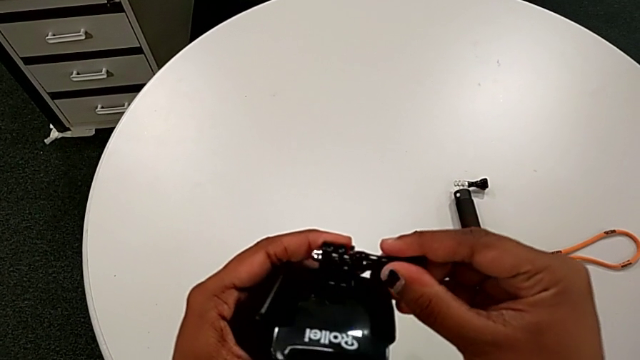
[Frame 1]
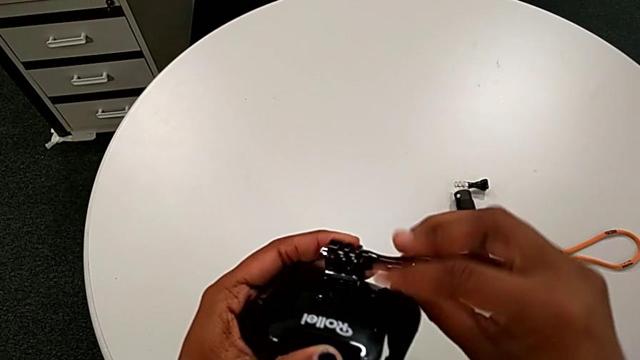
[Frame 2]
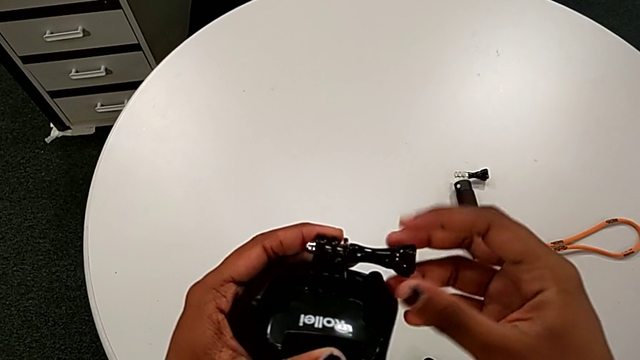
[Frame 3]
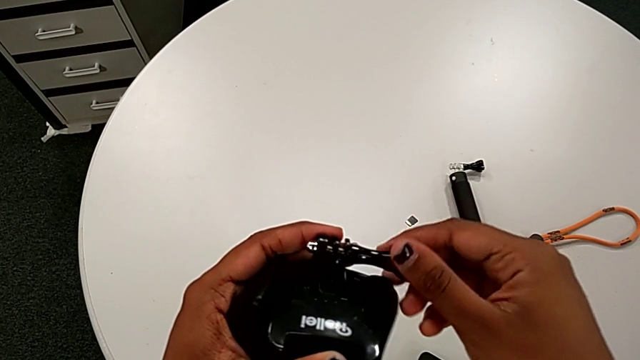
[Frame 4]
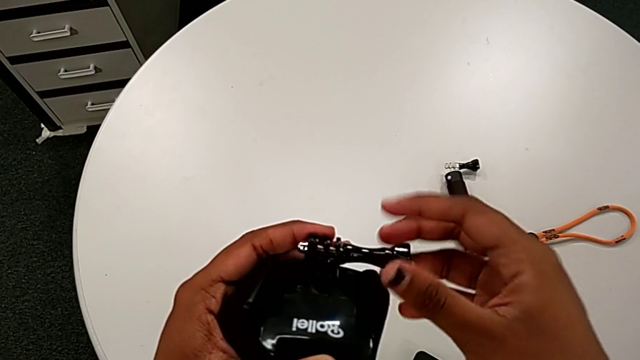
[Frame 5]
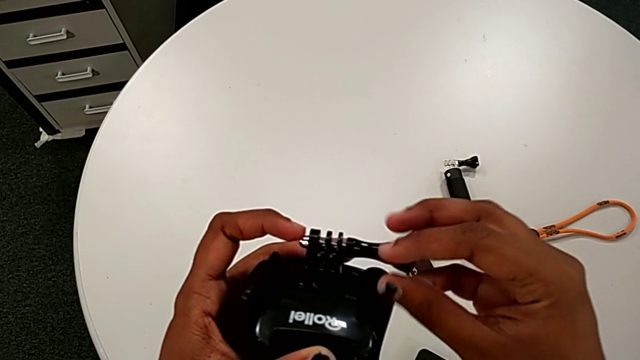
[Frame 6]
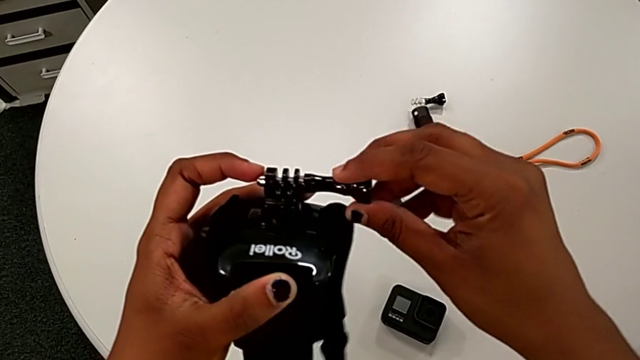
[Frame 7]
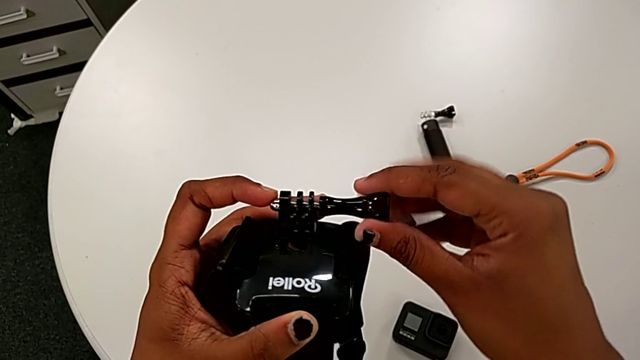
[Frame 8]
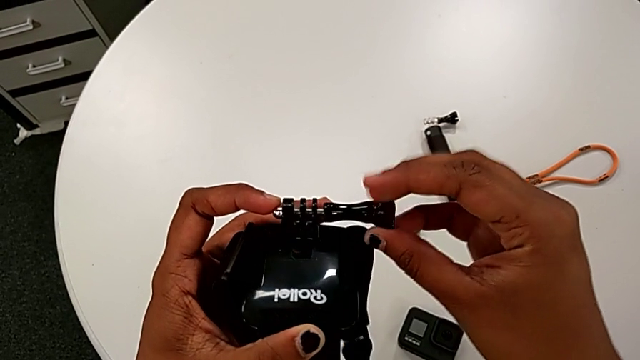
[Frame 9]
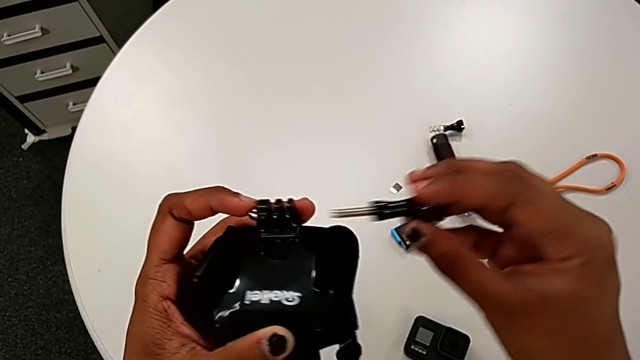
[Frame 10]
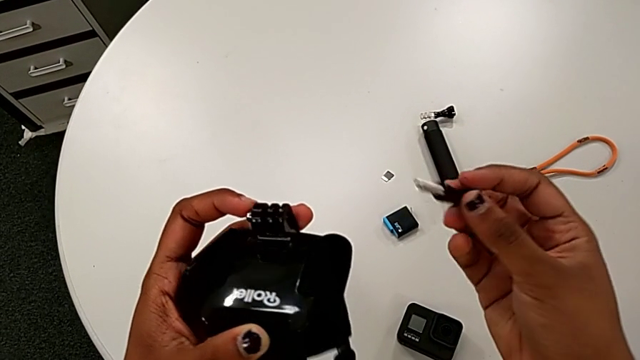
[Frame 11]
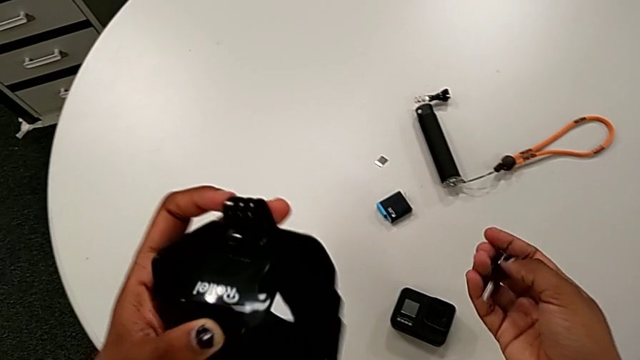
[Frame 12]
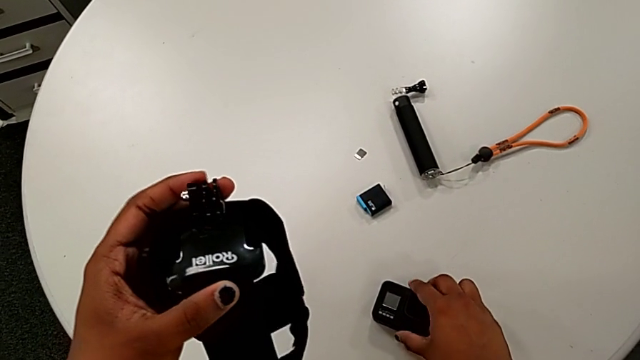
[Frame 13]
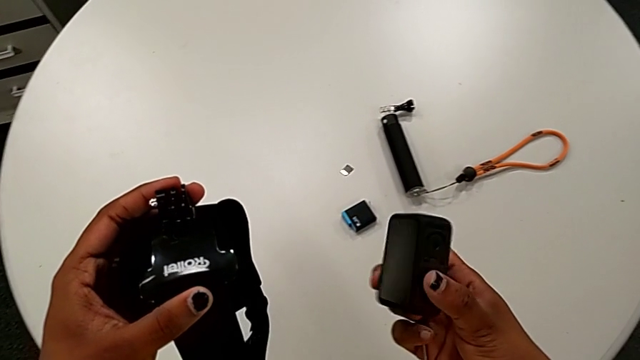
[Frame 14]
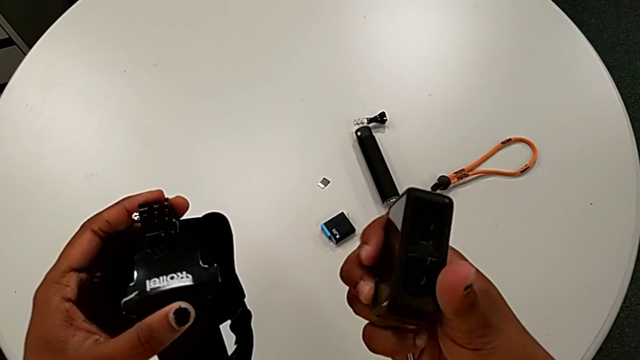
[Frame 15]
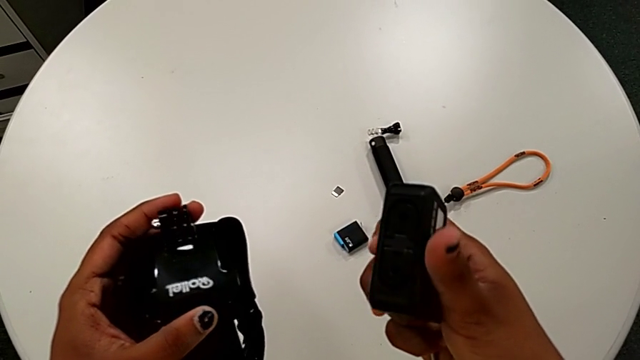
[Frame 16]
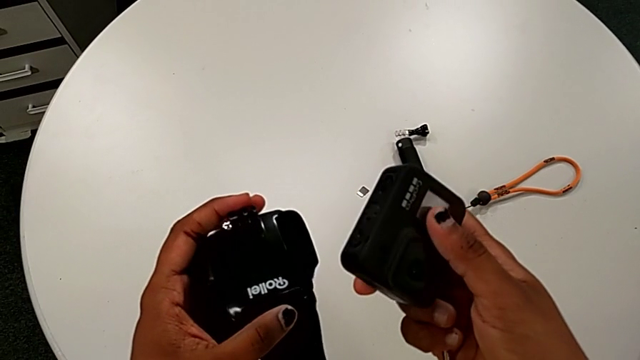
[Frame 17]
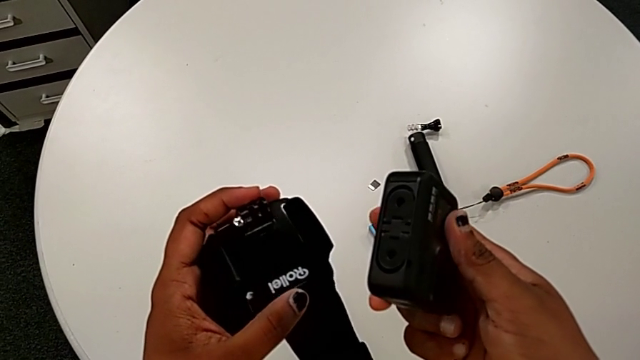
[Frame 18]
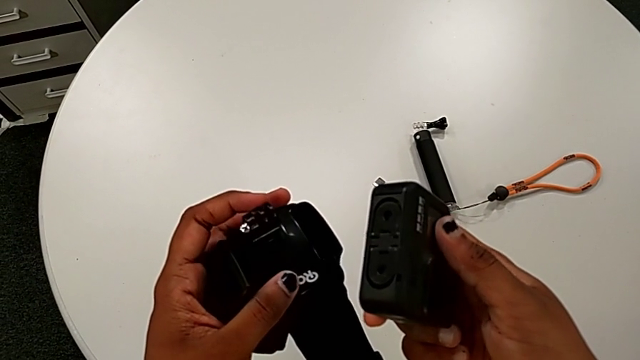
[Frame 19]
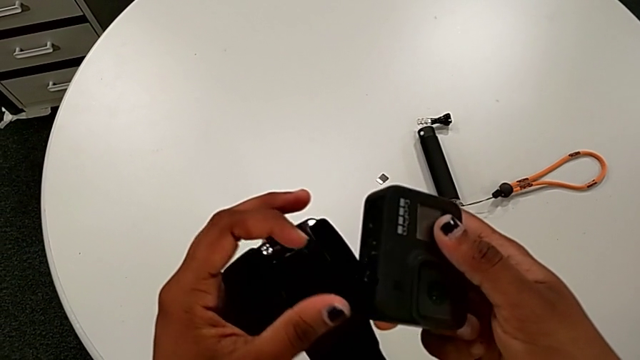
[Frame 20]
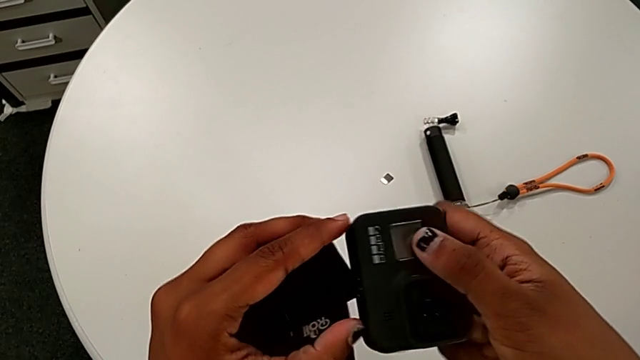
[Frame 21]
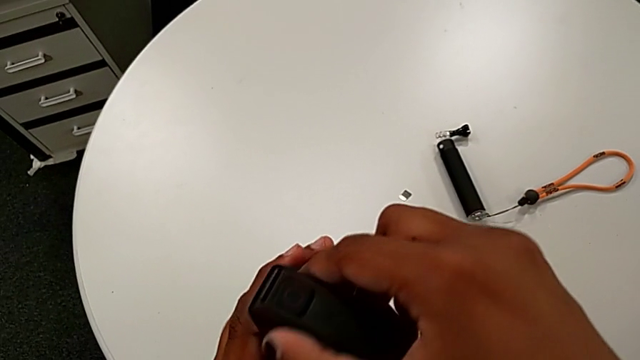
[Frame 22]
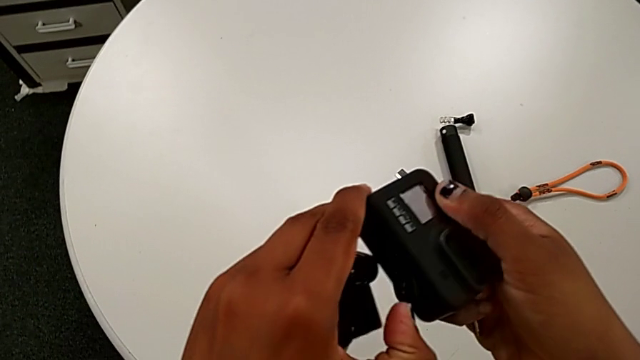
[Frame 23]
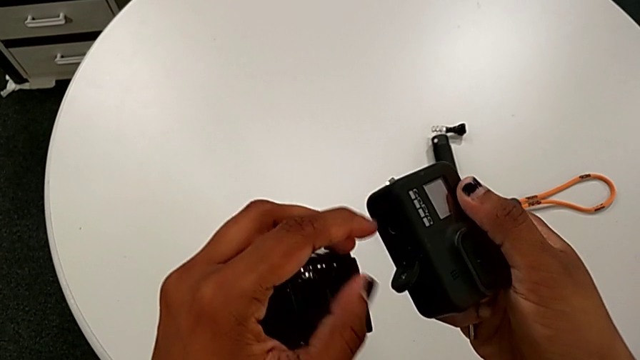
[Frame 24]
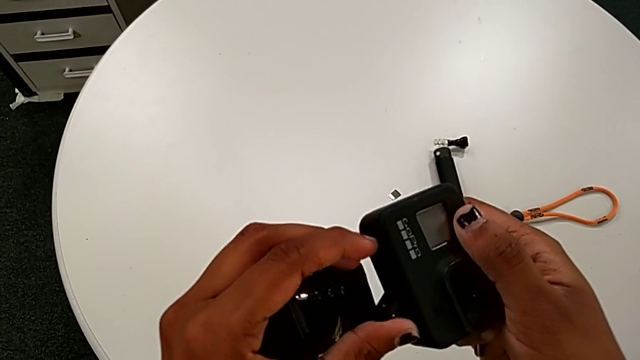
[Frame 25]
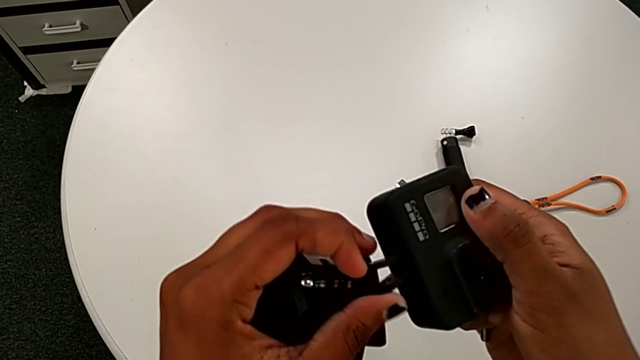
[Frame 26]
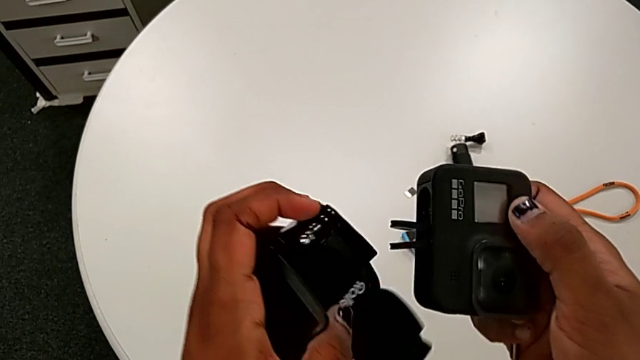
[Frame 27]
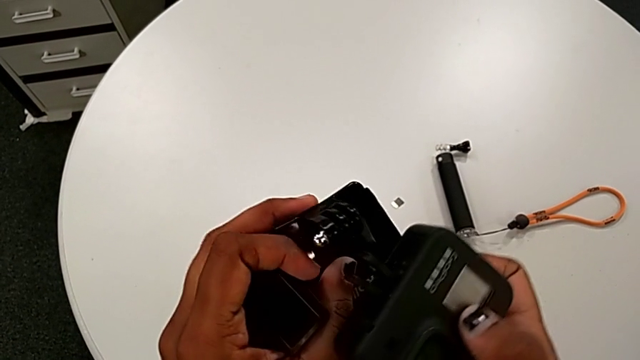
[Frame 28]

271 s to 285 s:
The camera wearer is mounting the black strap onto the GoPro. They keep unscrewing the strap, lift the GoPro and open the mount tabs.

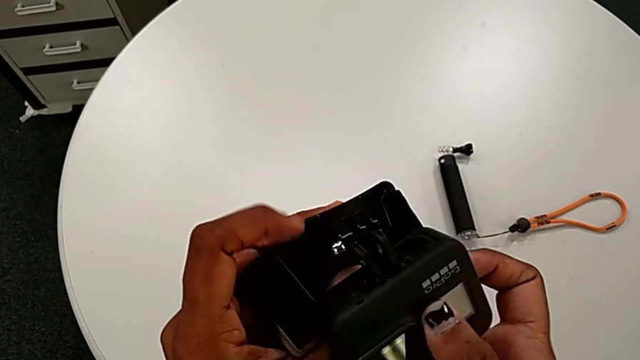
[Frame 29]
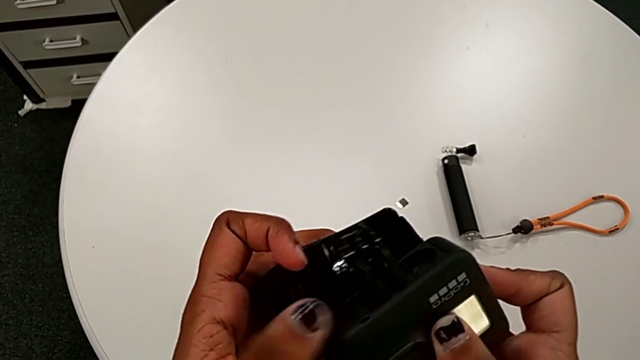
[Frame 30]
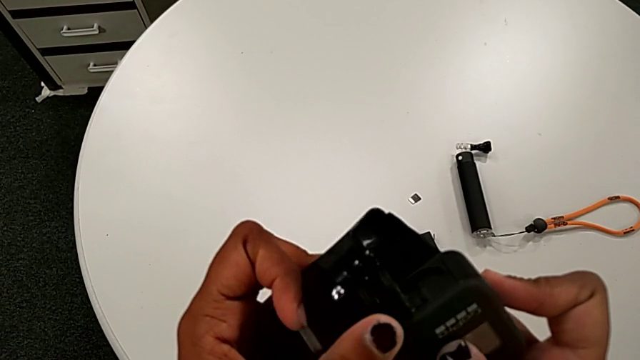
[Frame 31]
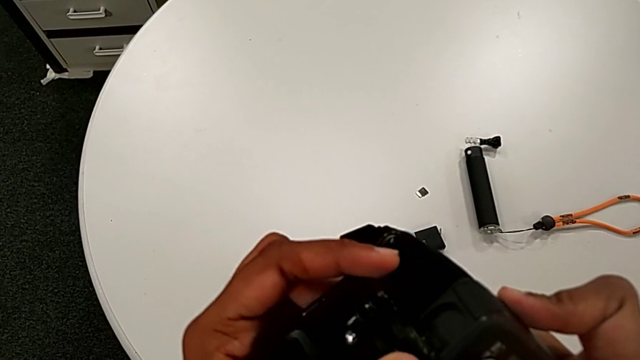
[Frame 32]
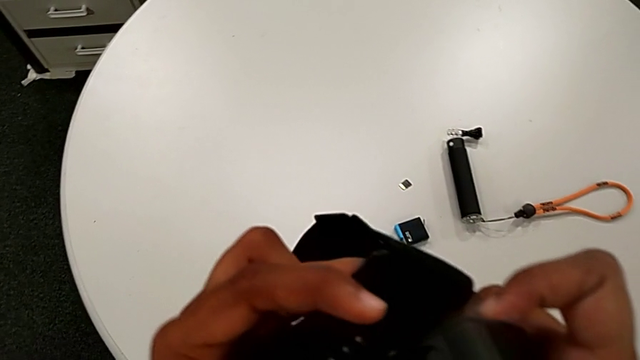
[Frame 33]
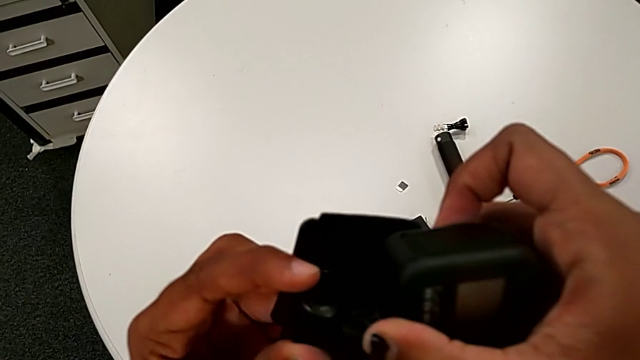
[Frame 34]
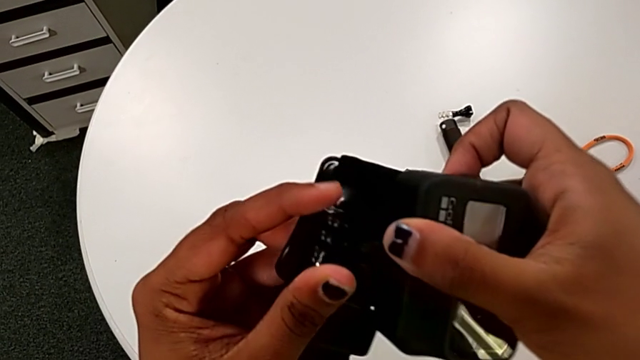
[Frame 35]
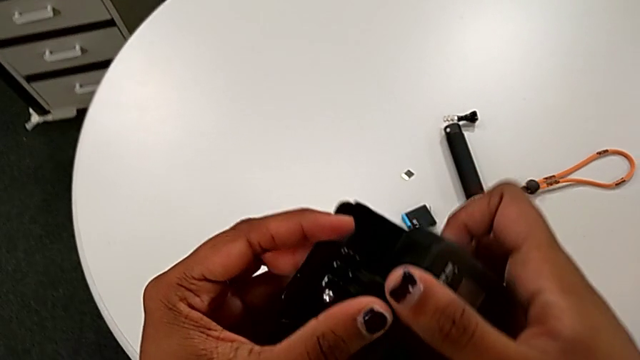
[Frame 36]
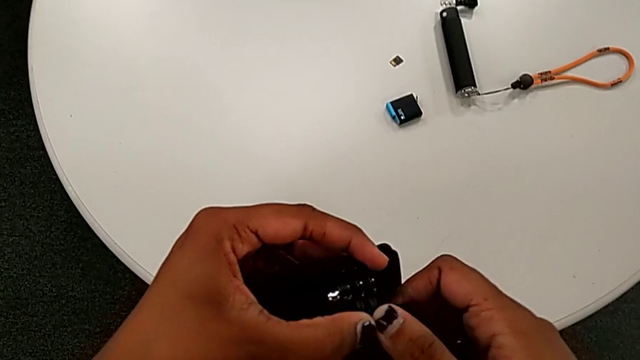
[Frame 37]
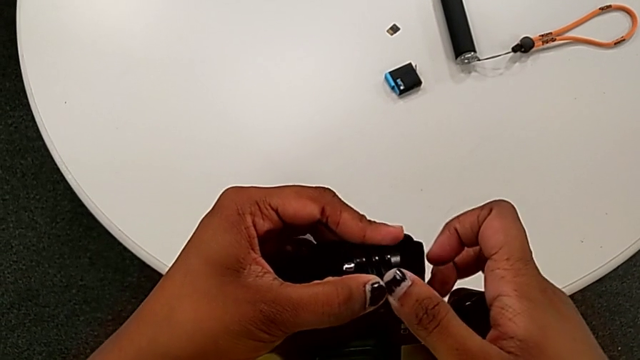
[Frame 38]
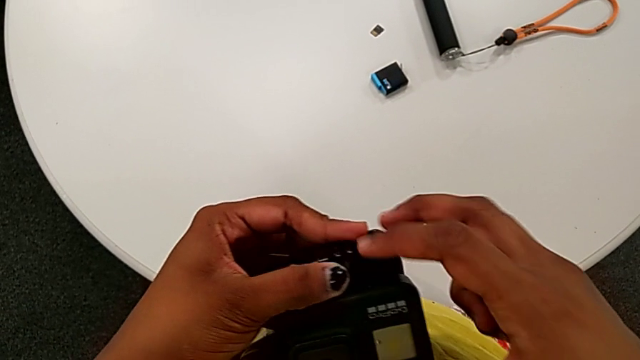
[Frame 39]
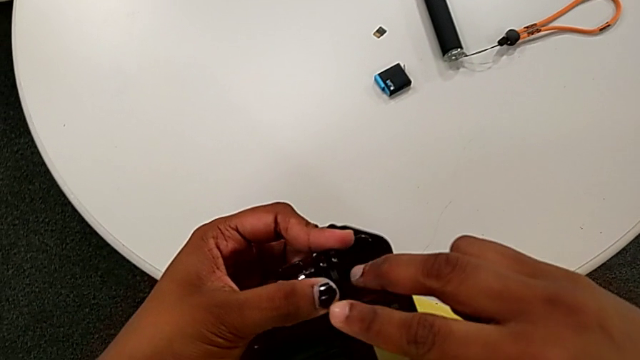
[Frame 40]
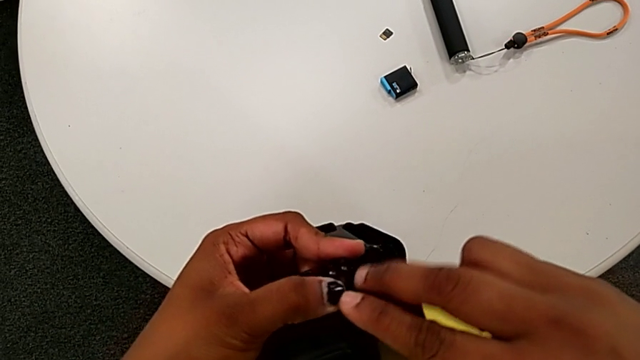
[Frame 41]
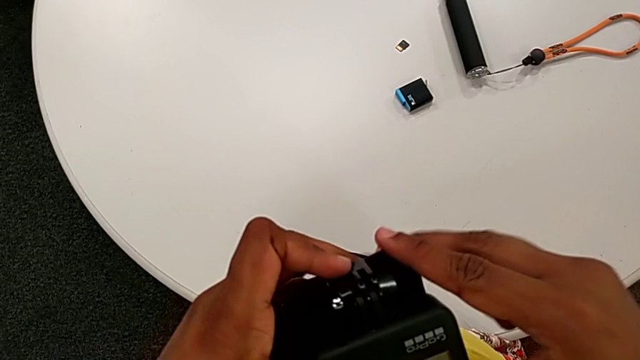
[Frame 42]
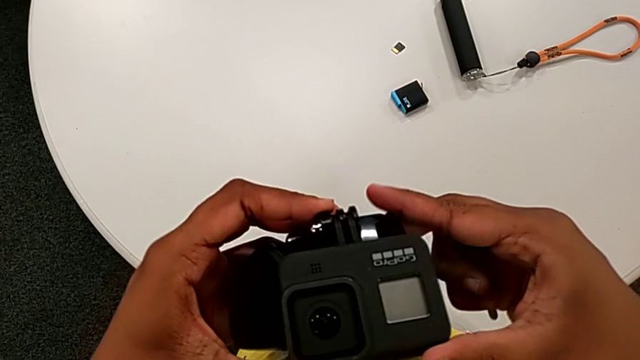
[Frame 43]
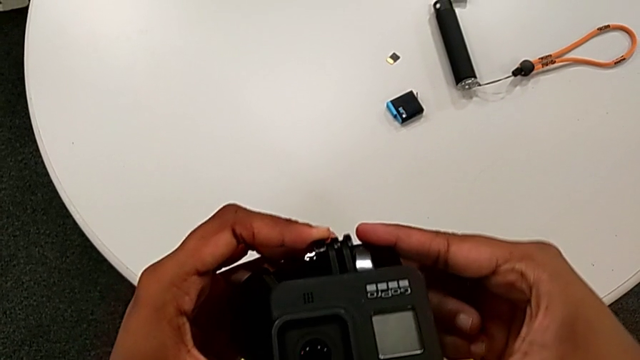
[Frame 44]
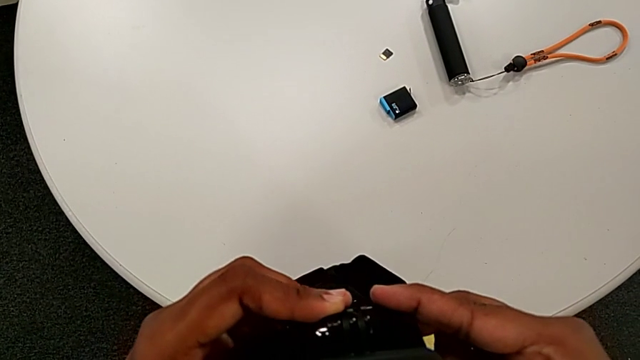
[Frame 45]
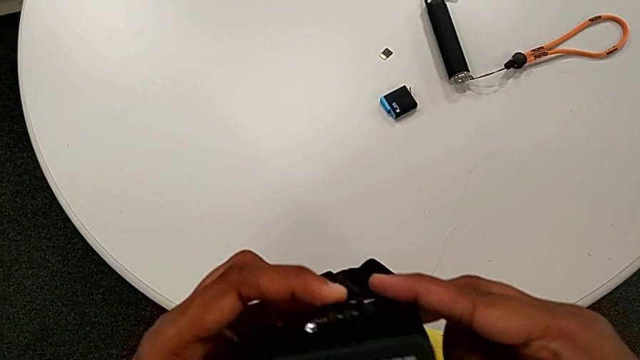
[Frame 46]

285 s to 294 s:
The camera wearer is mounting the black strap onto the GoPro. They insert the GoPro.
